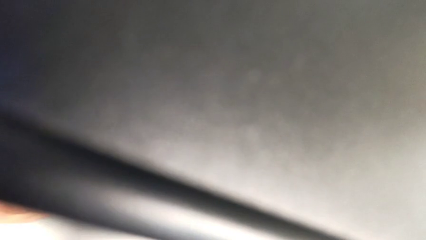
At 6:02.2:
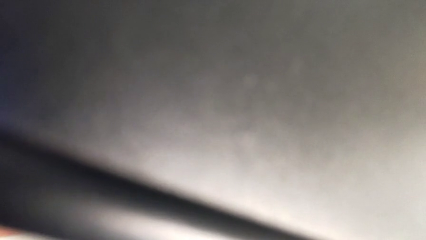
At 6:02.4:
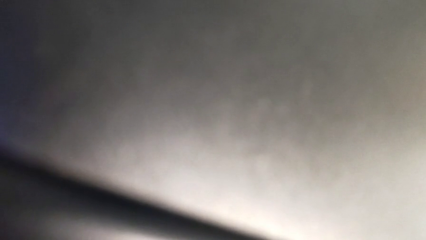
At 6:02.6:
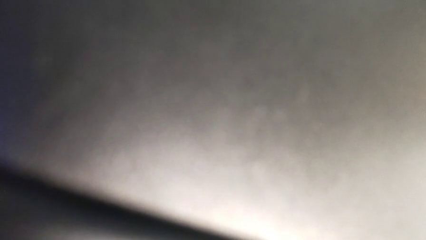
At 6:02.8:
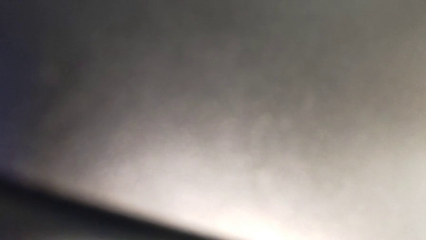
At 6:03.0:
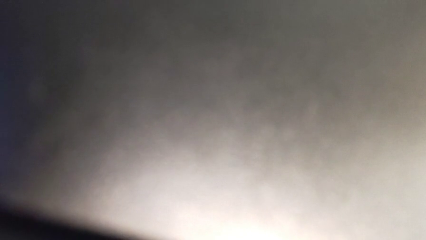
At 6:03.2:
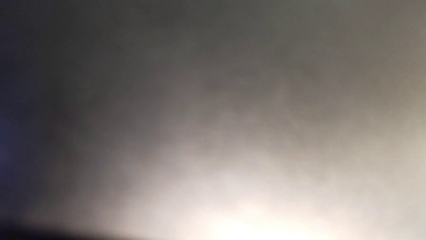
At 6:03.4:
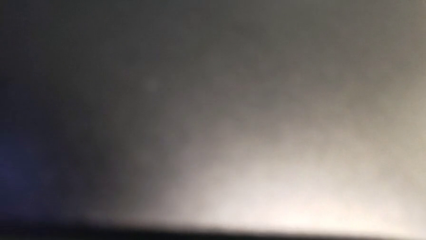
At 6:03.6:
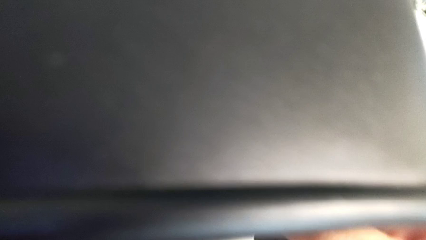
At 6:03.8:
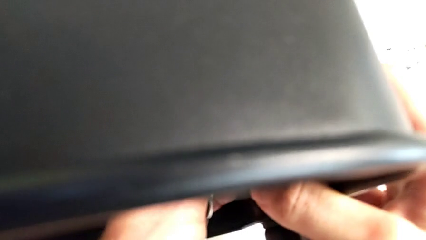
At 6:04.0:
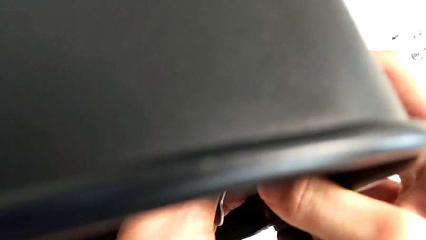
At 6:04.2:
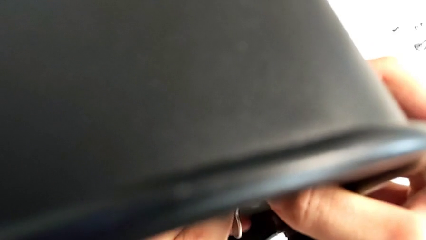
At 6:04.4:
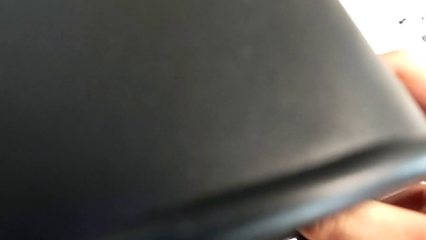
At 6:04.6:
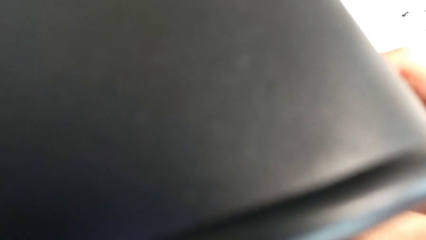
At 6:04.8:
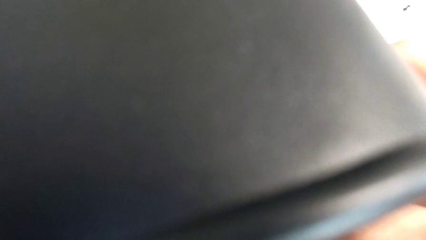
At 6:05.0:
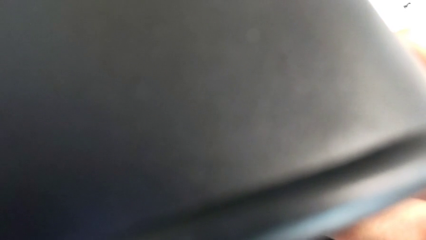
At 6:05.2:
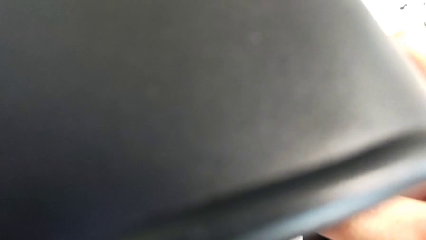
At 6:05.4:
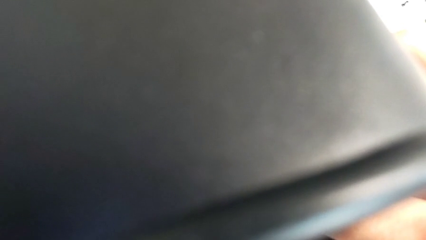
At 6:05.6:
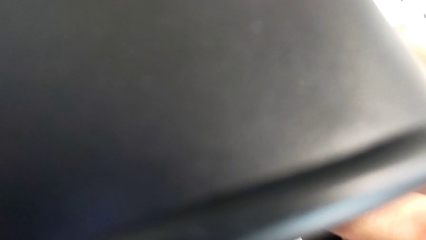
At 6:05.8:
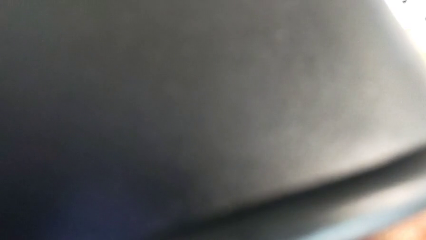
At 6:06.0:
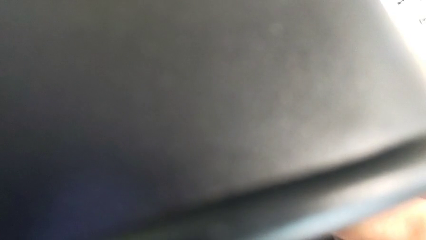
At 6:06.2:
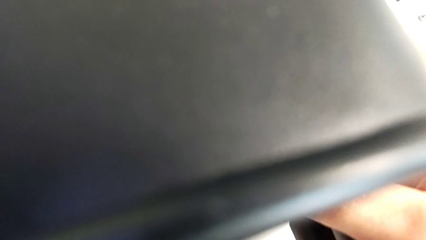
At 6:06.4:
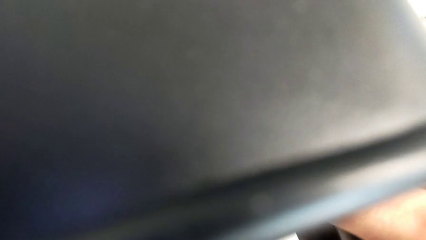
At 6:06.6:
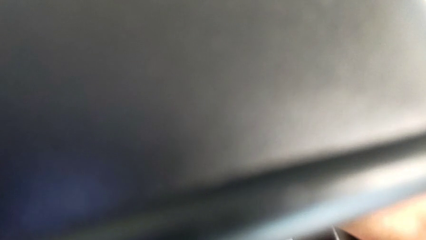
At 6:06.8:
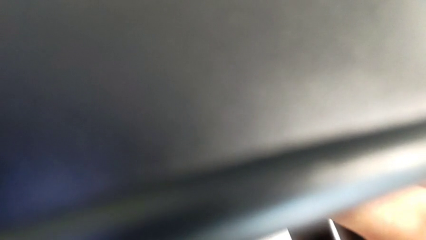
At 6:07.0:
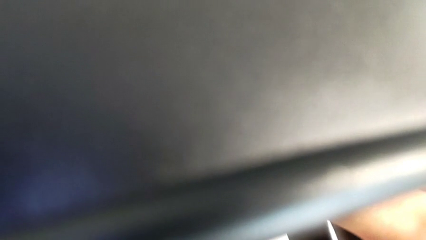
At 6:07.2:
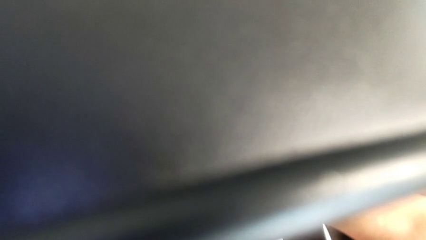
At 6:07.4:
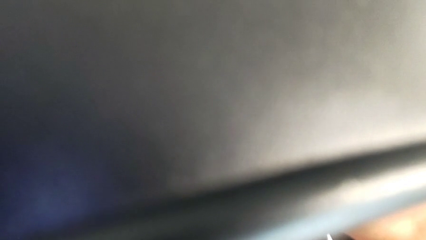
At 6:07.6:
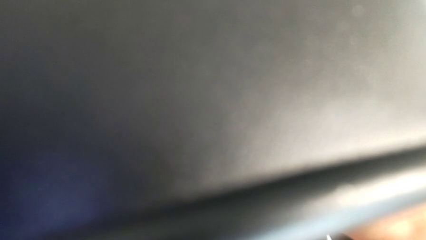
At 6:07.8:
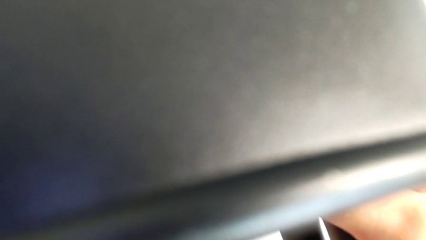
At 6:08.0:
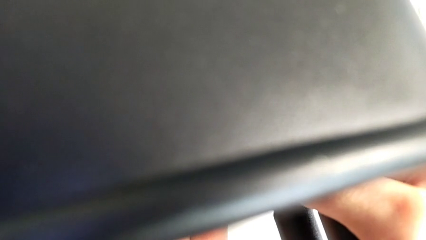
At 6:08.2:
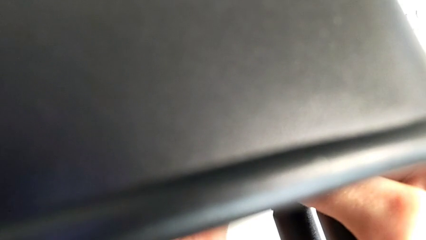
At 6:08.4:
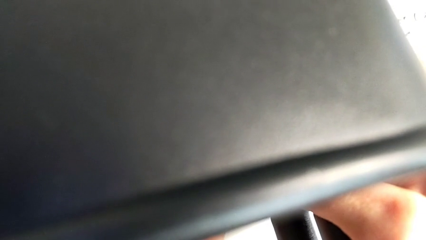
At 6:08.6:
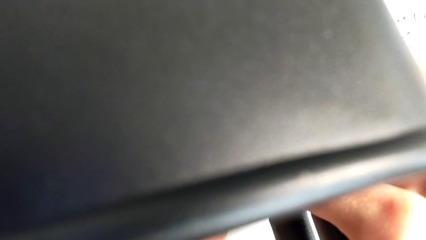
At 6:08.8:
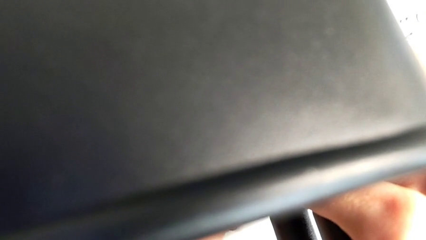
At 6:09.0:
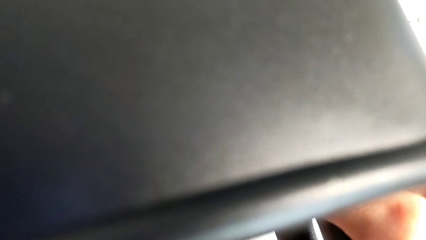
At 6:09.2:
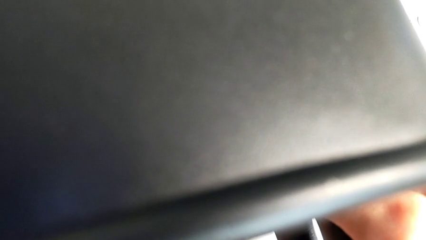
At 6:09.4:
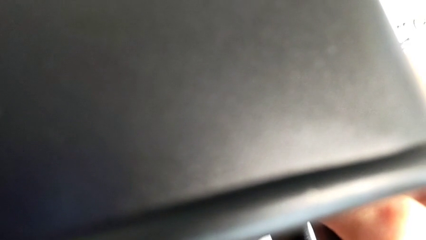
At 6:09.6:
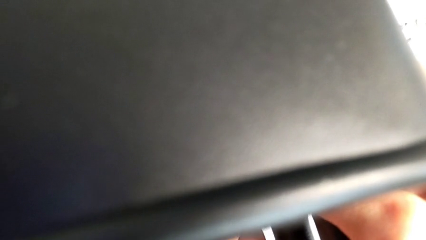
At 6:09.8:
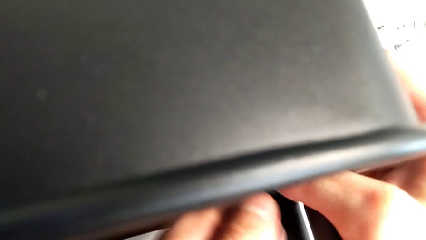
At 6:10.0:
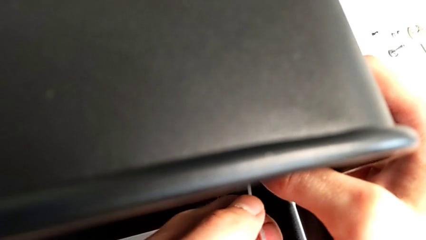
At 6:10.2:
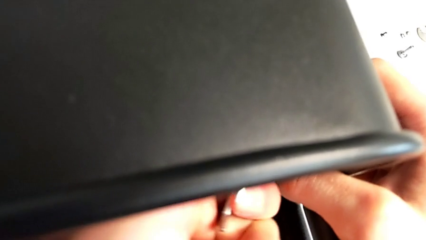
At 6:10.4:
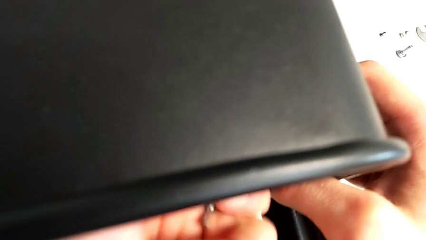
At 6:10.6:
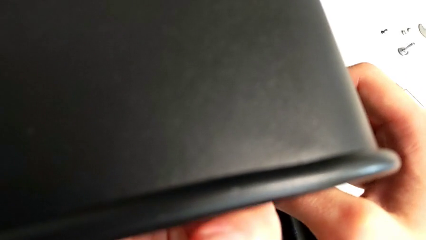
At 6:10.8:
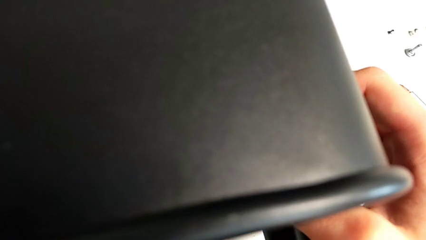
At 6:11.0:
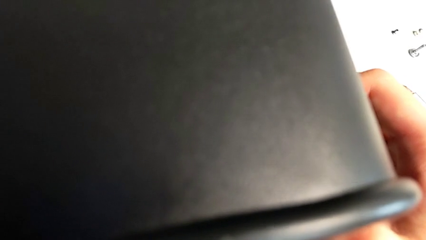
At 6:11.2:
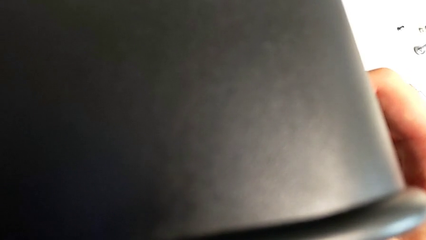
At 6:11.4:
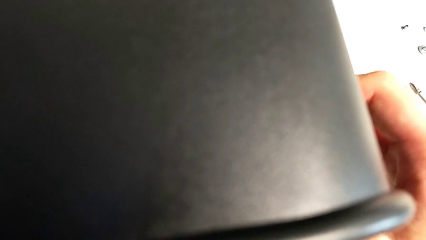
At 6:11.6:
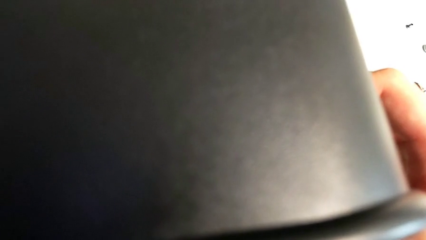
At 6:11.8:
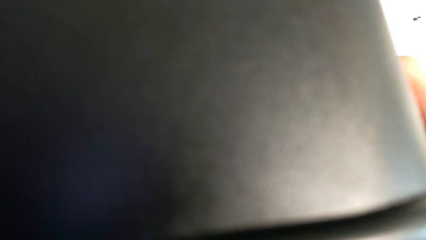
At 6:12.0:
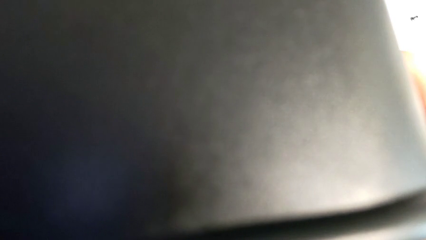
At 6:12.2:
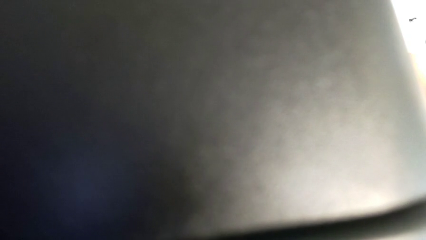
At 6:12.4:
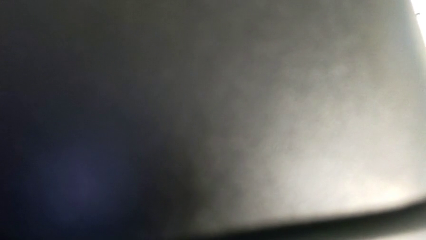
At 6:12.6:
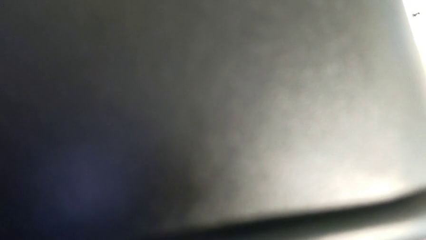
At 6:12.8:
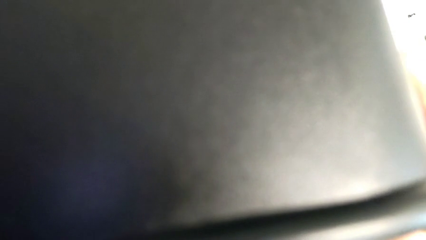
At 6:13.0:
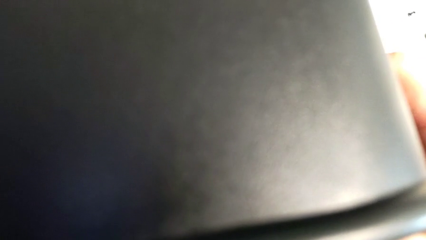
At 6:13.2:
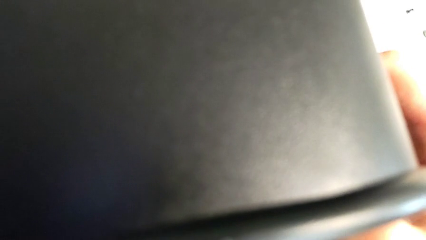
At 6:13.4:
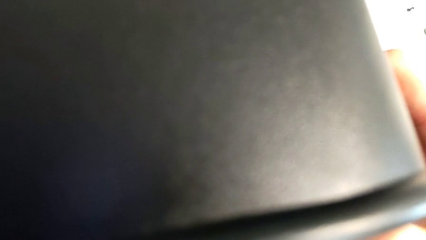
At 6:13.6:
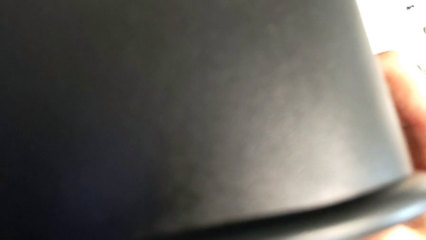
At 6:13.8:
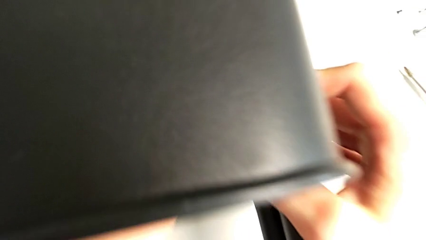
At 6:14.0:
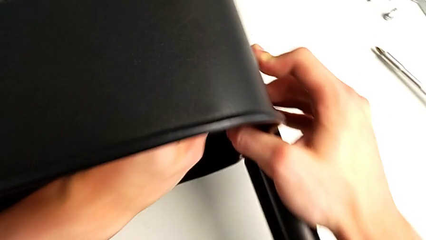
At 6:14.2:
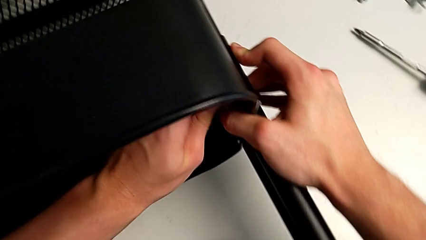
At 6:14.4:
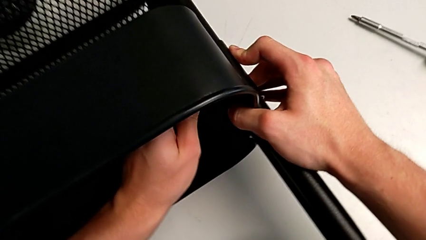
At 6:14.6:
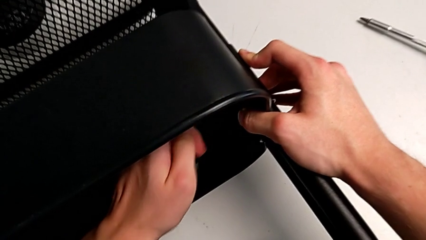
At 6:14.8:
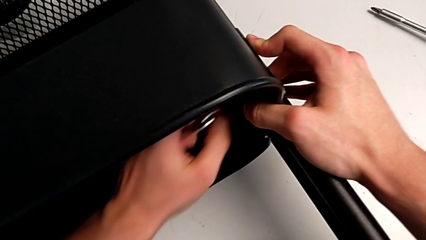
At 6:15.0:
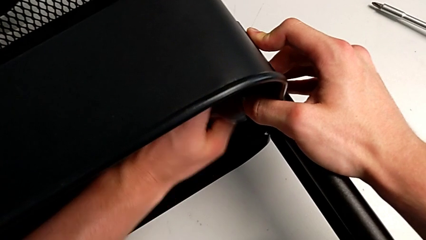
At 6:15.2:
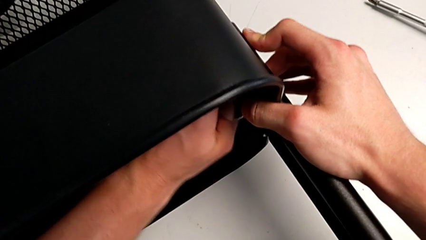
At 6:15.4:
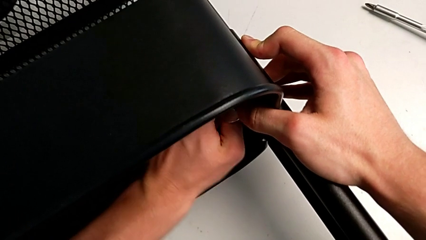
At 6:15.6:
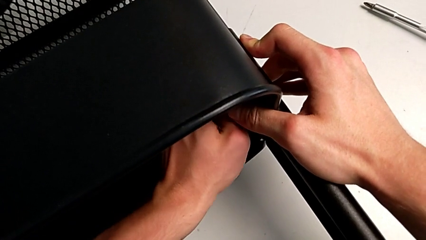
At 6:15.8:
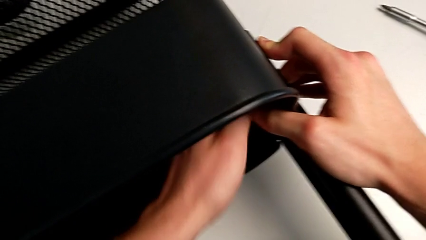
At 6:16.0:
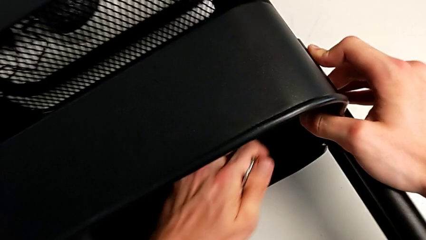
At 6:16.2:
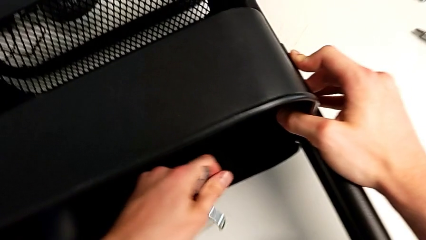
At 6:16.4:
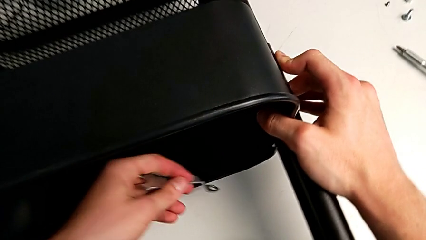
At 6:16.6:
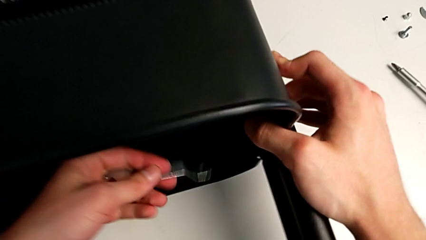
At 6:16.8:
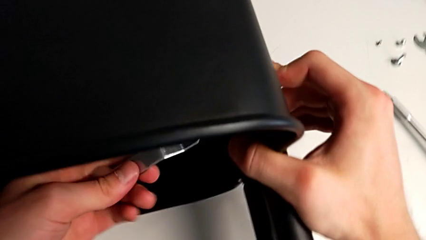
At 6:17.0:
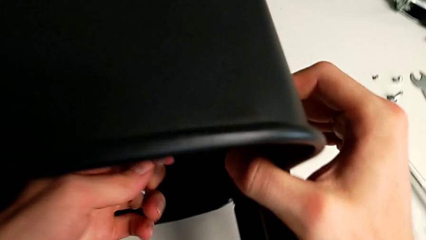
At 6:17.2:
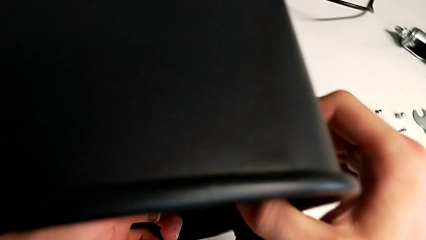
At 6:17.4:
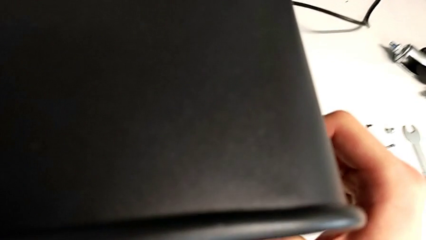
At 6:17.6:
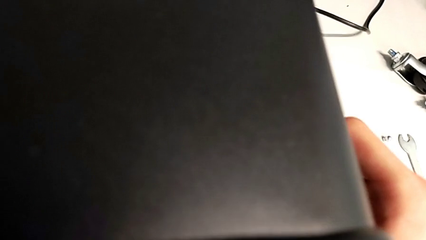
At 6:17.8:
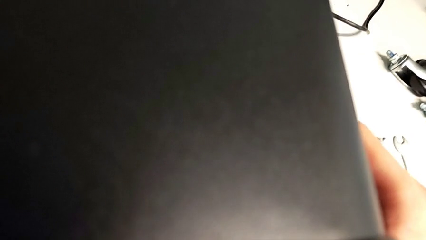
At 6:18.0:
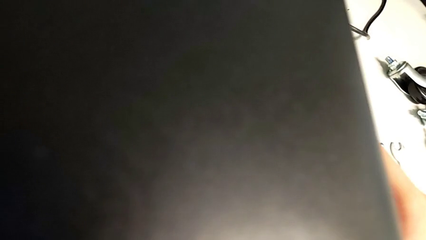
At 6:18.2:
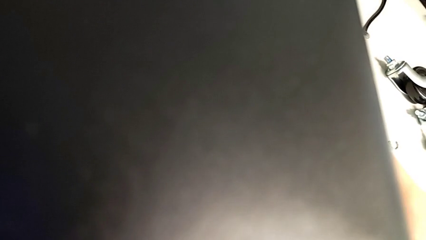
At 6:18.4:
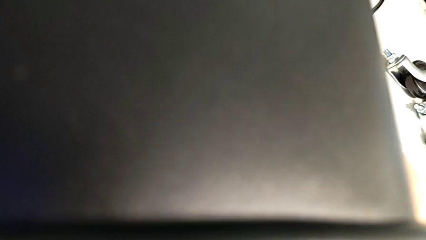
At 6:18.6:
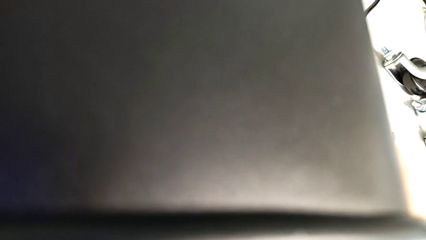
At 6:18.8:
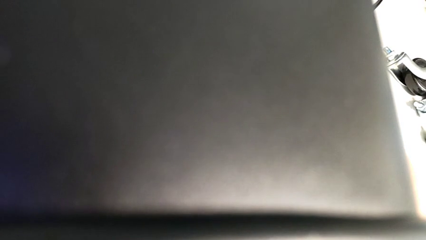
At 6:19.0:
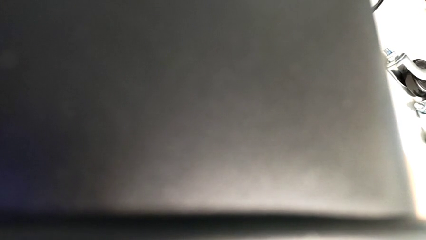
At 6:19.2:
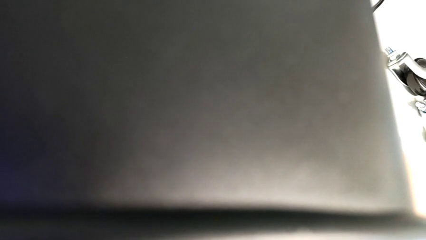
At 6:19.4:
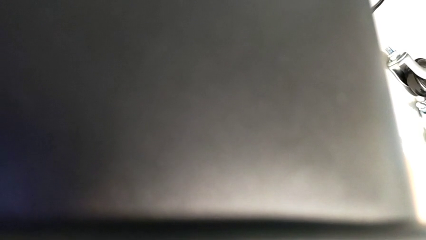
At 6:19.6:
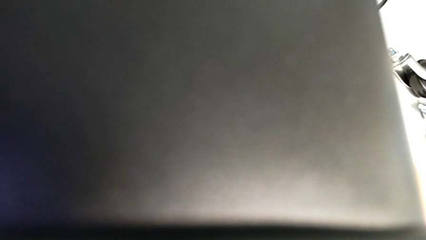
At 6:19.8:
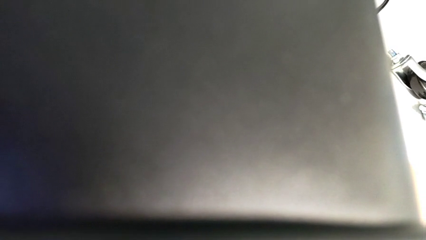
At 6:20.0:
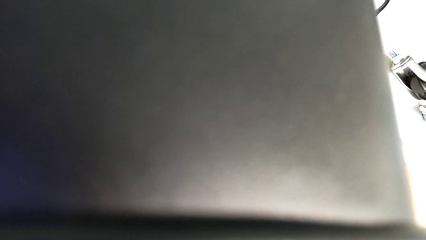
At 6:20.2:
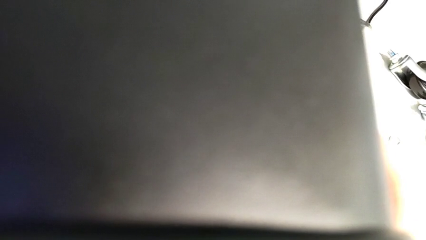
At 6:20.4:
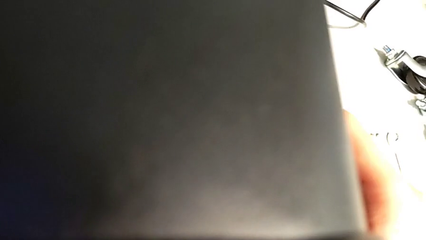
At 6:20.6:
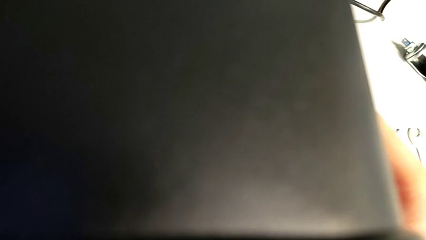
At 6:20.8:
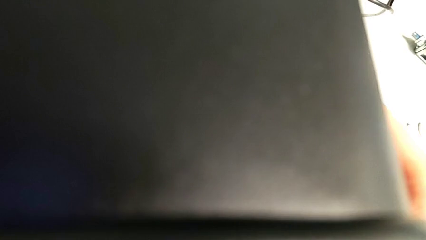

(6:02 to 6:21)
The camera wearer is attempting to unscrew the second screw from the middle tray. They keep unscrewing the screw.
